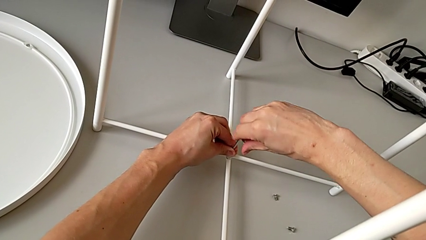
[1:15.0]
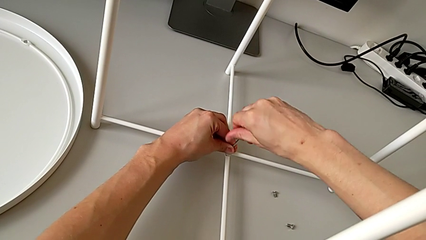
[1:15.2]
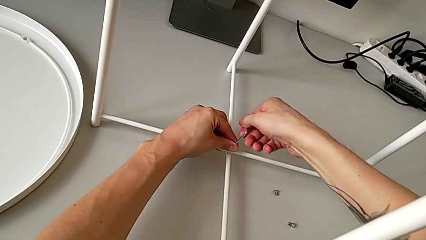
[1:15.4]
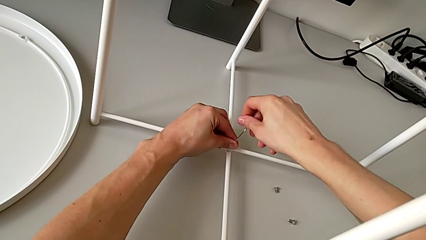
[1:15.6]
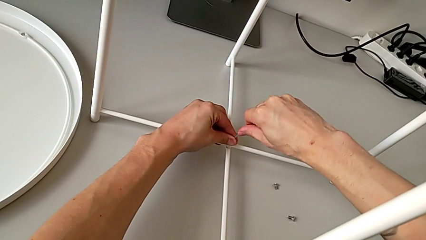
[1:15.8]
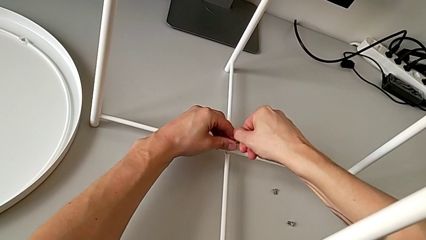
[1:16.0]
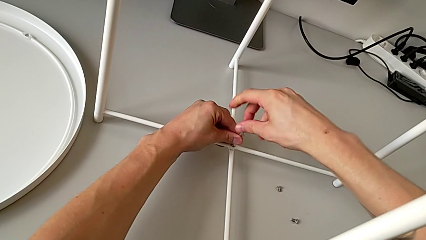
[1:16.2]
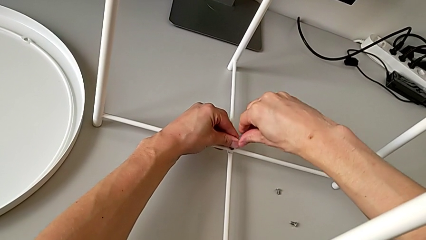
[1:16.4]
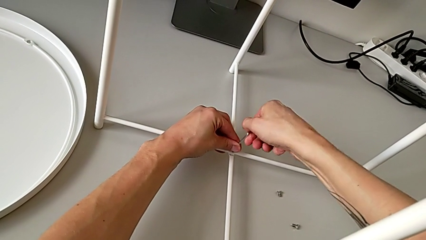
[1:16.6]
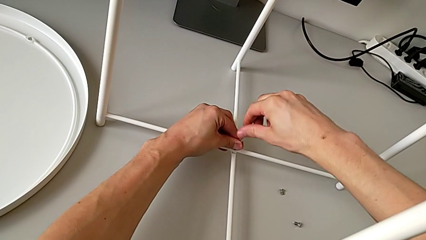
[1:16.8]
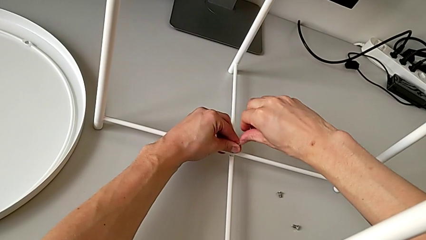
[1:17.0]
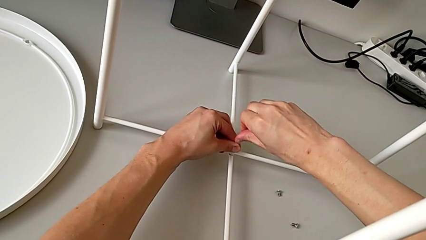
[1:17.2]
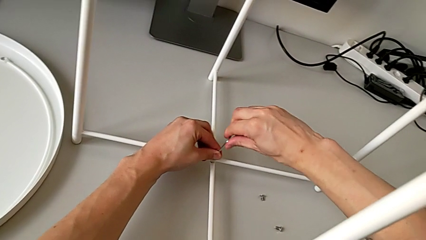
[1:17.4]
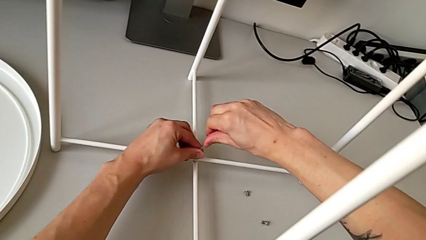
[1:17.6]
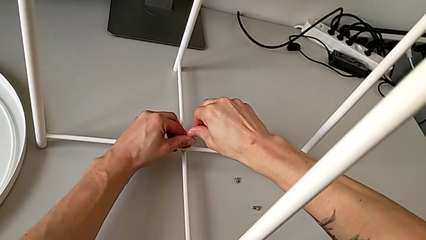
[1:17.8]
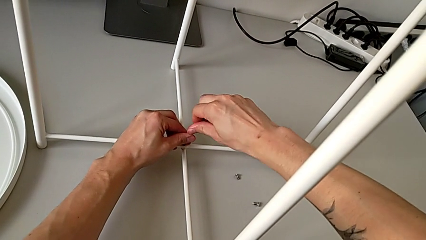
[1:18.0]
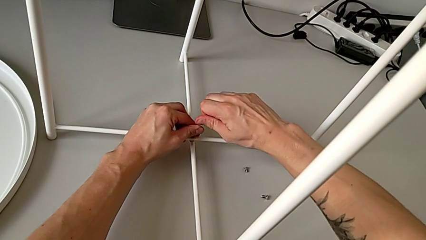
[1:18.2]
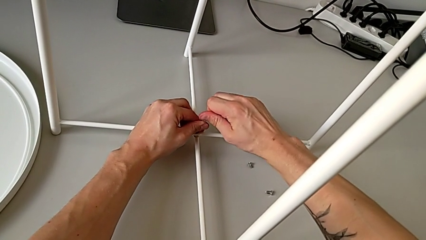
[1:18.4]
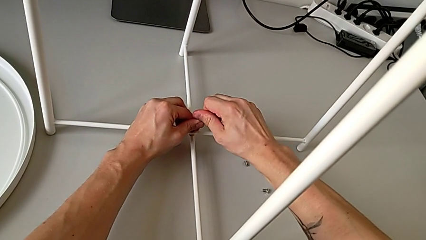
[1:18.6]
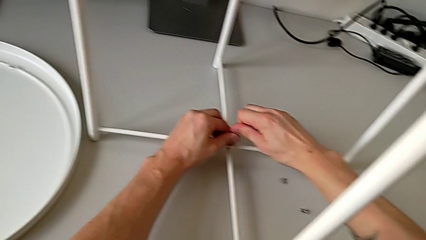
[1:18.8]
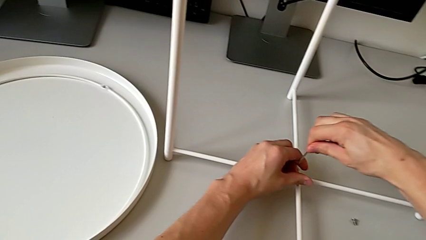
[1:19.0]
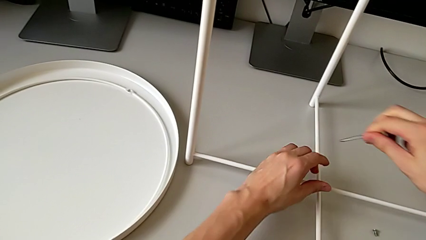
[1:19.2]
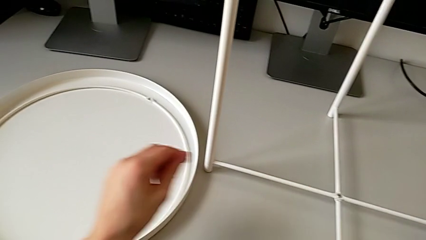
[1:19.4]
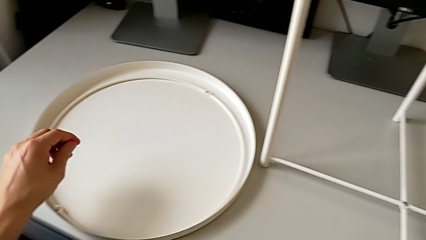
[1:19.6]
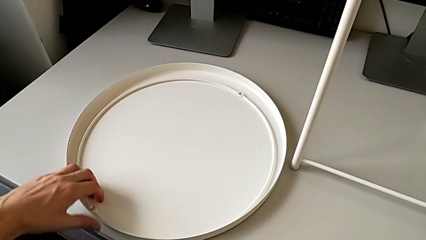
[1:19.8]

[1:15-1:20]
The camera wearer is assembling the bottom screw into the legs. They keep screwing the hex socket head, withdraw the Allen wrench and place it.

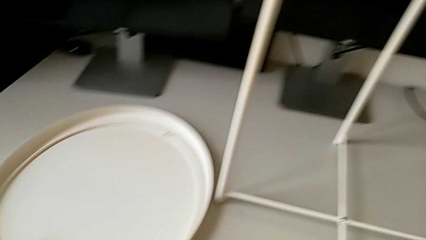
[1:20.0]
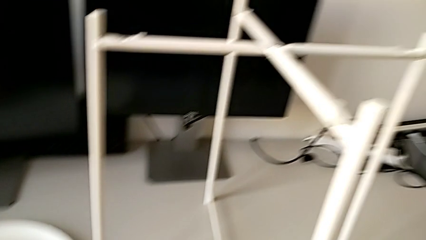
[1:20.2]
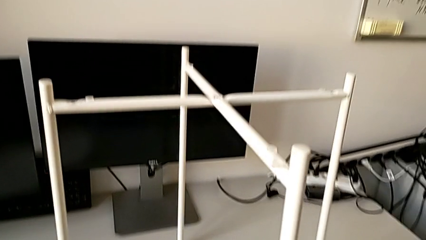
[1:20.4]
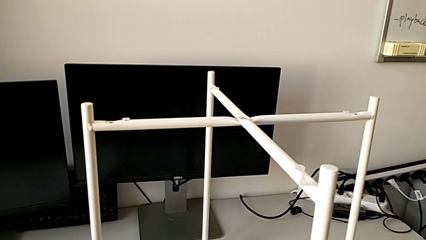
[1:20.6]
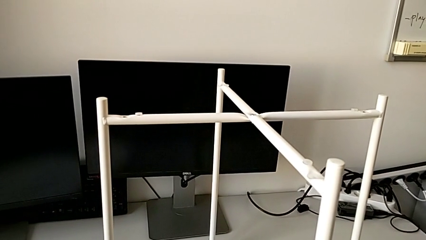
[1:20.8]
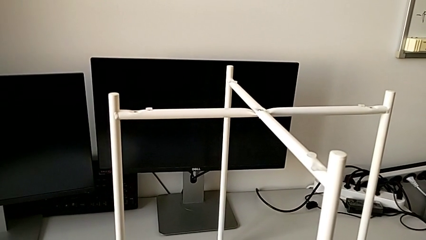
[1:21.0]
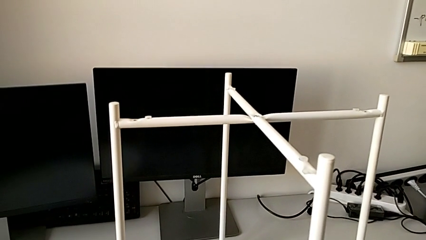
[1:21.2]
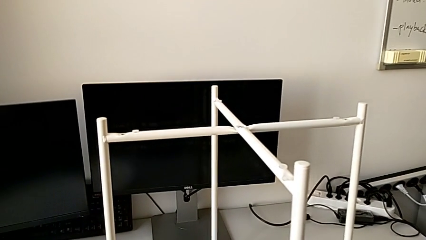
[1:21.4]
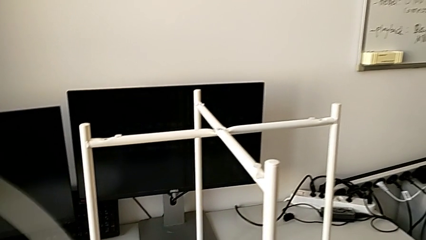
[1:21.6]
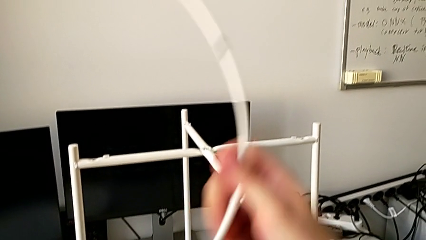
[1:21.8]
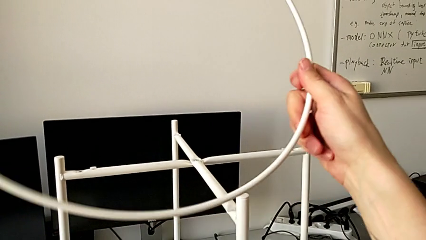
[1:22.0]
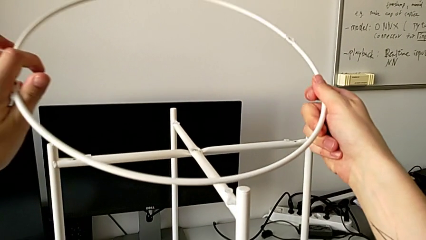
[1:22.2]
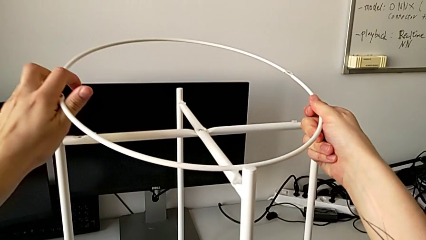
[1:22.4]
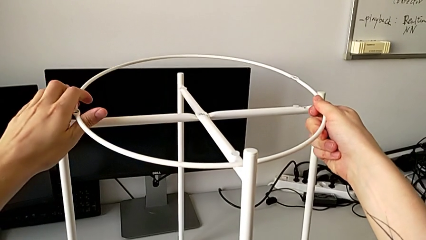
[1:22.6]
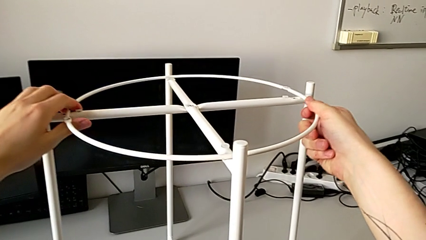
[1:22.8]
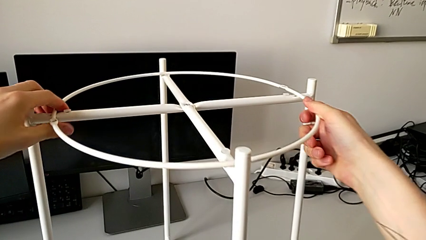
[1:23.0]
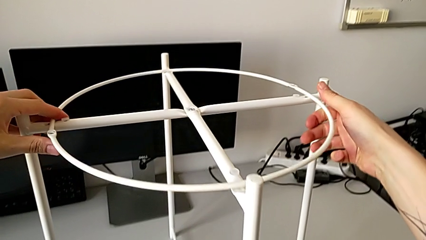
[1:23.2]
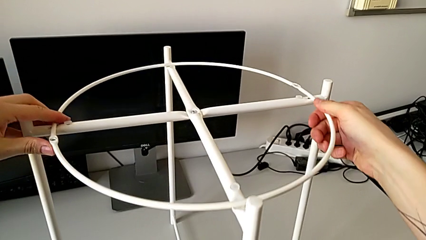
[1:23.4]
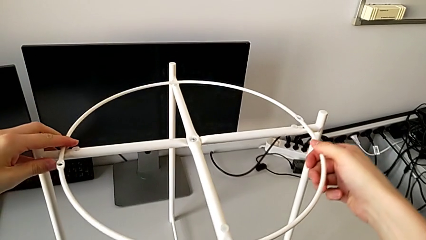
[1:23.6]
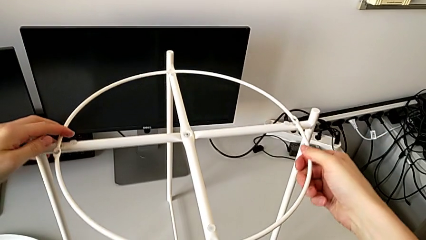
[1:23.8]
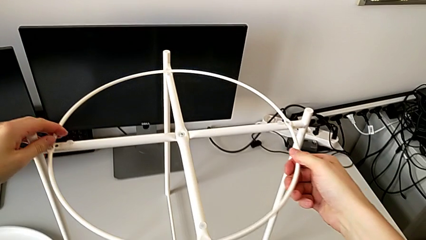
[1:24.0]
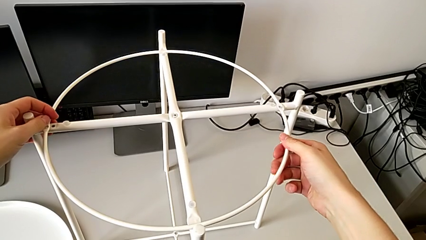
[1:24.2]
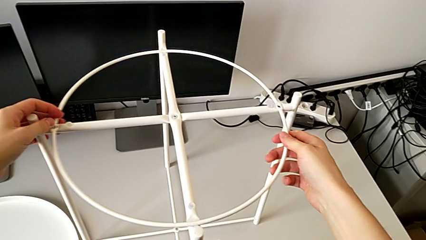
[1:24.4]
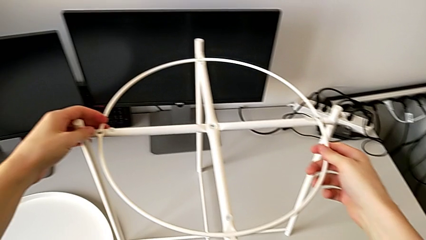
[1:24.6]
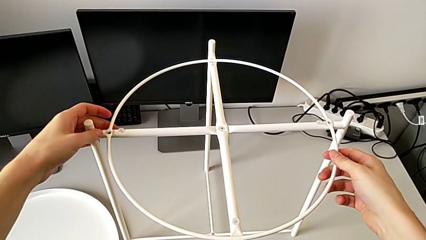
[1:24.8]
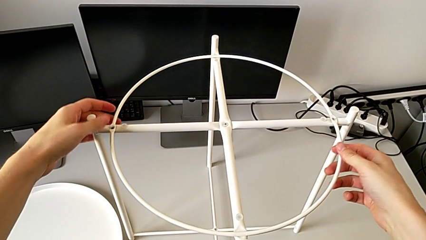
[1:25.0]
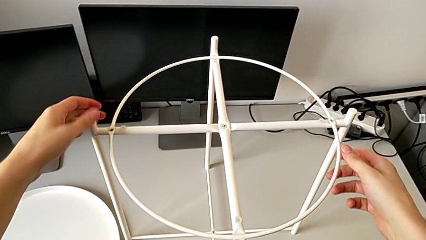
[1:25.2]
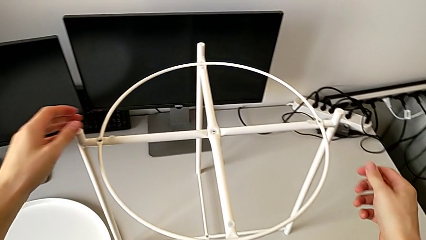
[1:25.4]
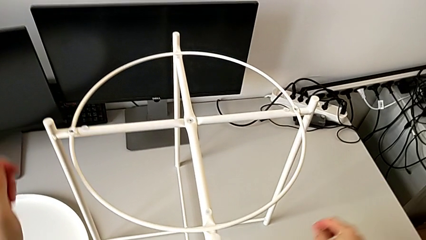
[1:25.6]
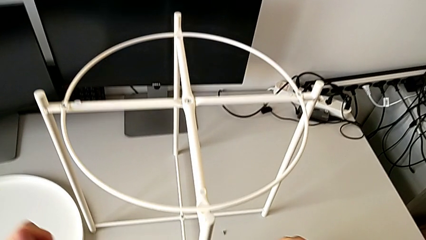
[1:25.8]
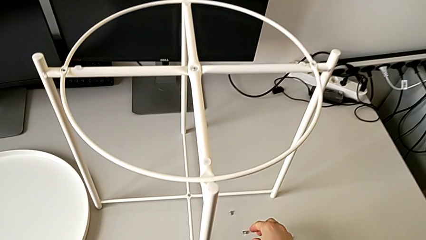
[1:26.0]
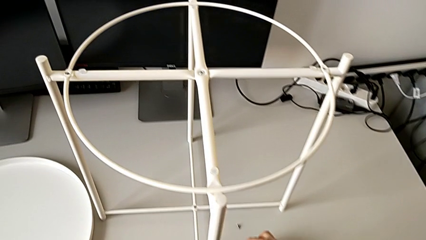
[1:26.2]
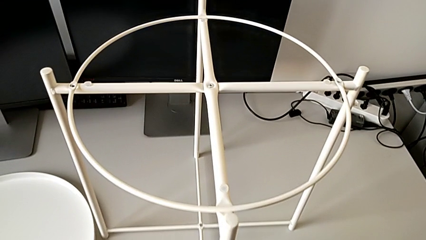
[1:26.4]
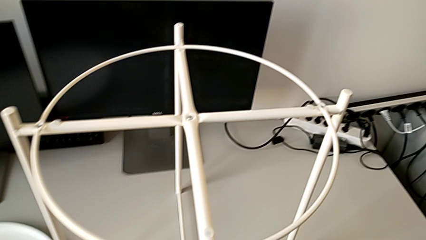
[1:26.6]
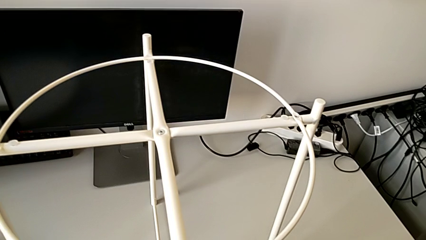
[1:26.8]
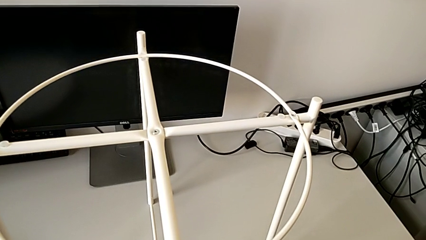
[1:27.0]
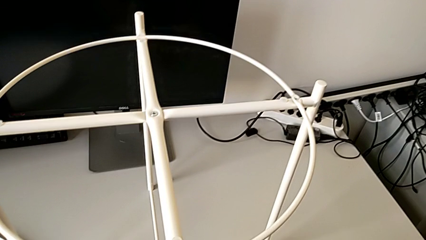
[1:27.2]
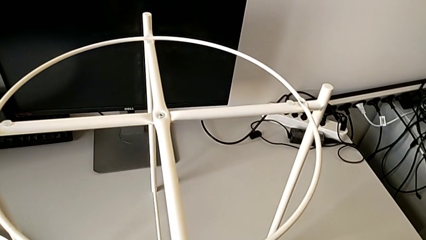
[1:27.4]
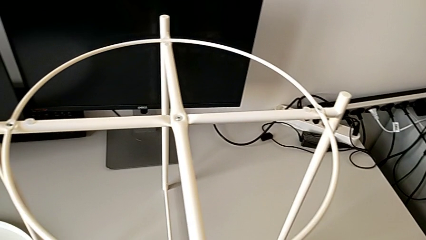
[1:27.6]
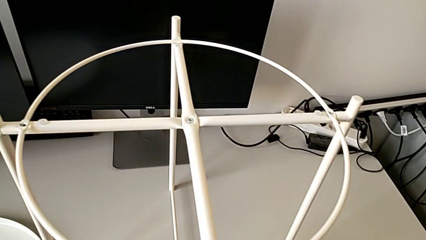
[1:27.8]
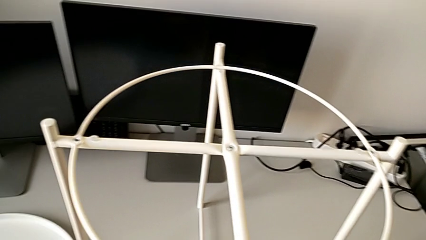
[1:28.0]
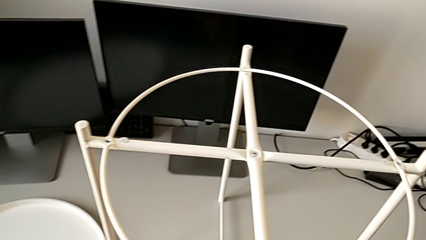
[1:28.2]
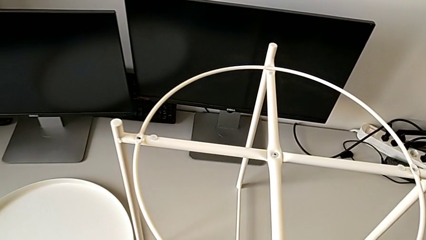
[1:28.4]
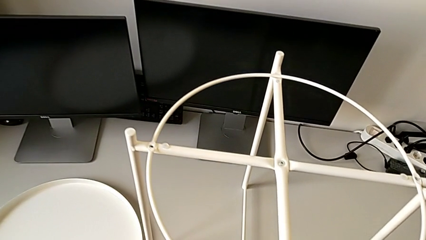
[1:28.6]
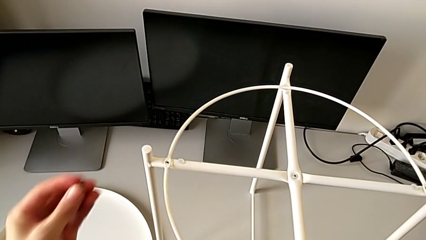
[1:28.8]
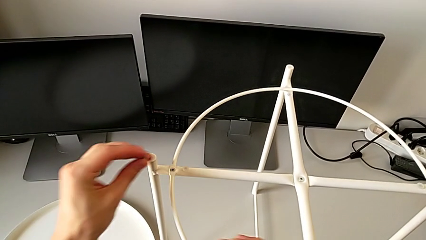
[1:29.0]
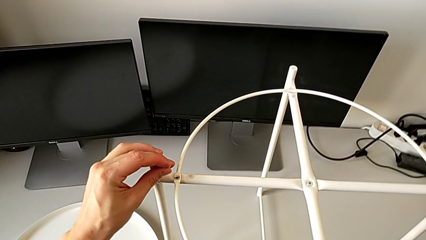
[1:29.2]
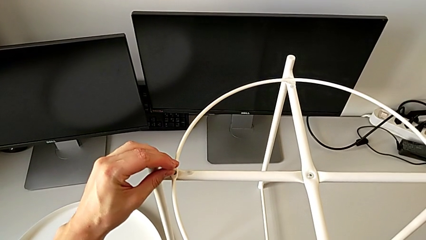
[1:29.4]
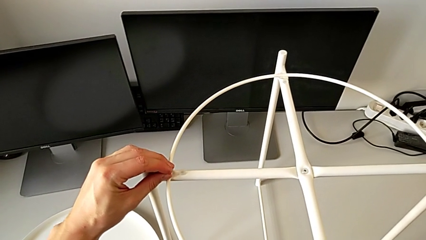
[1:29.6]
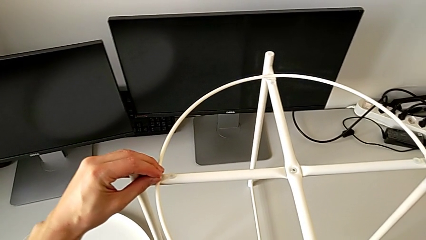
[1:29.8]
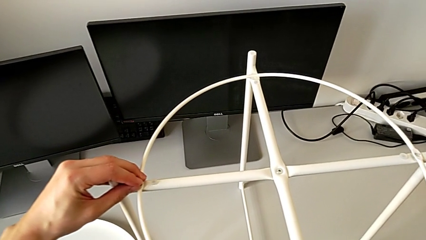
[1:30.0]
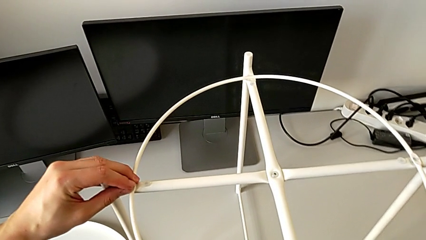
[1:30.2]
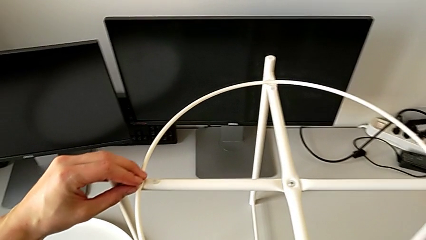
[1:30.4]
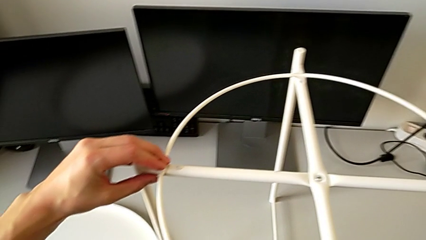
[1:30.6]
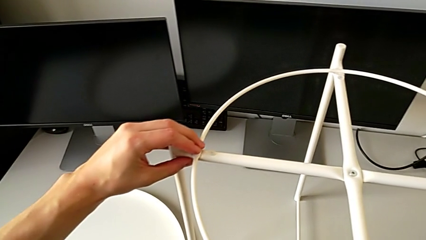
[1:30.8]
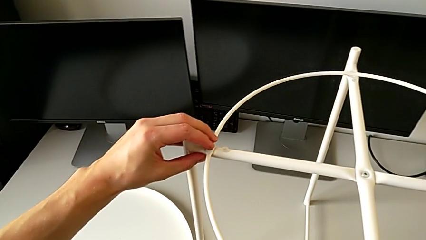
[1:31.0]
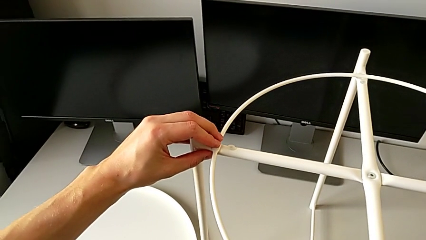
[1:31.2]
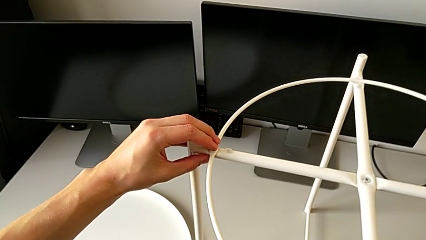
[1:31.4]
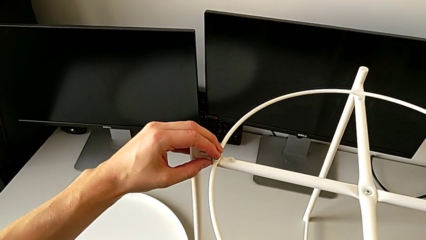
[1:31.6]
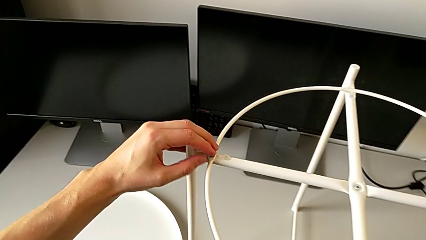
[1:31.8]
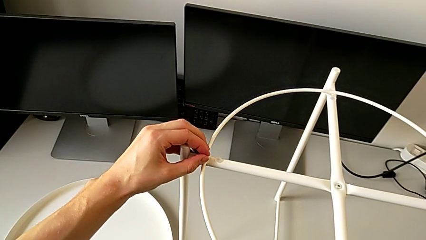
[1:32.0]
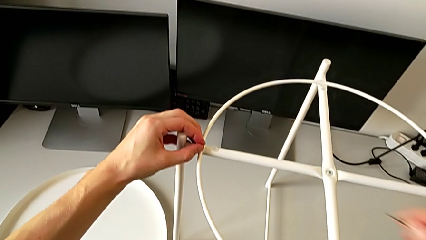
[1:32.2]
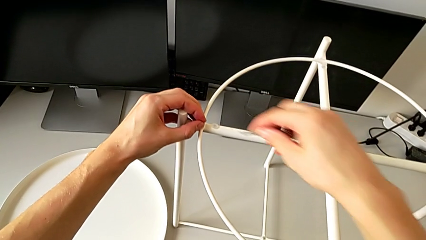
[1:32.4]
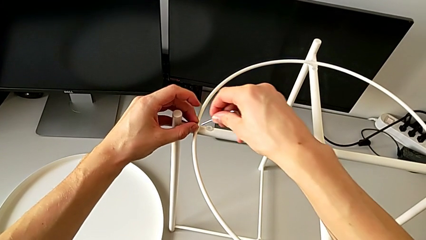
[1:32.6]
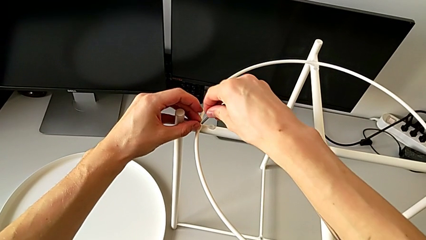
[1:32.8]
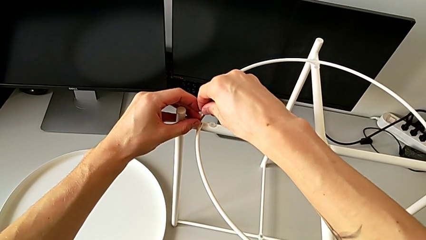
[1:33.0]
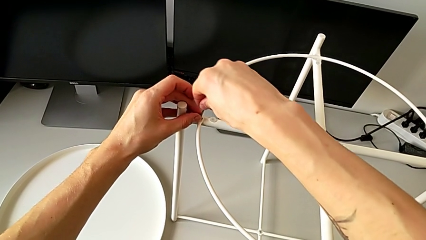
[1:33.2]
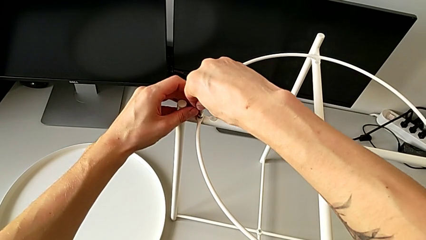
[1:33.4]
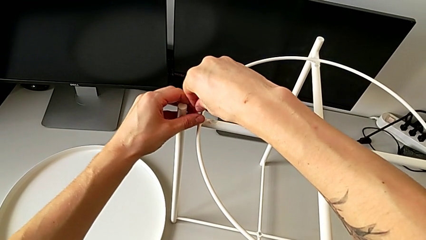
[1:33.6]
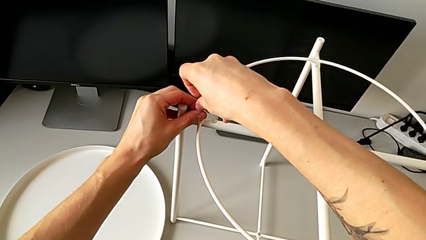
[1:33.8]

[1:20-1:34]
The camera wearer is assembling a circle. They lift the circle, align it, grab the hex socket head, lift it, insert it, grab the Allen wrench and insert it.
